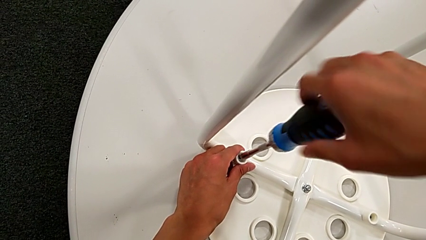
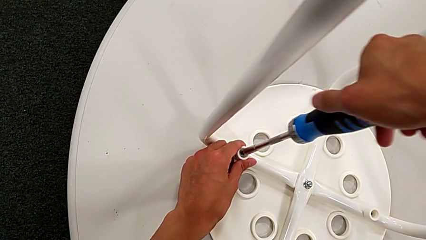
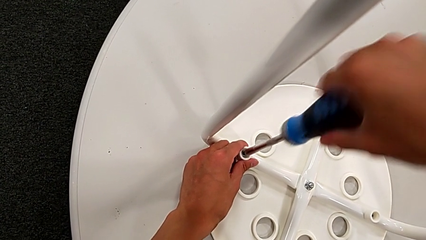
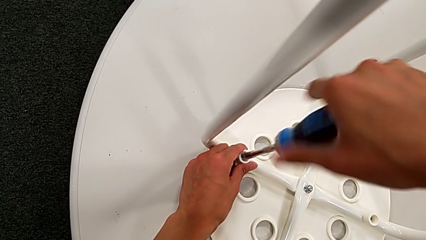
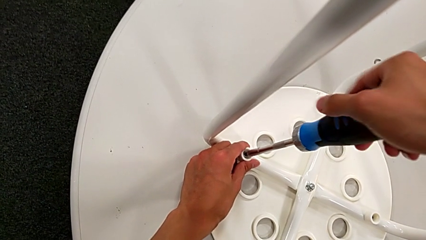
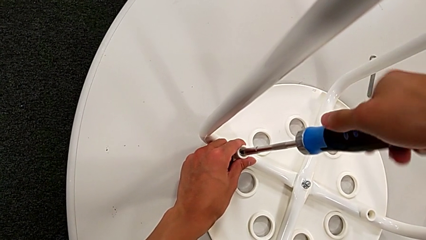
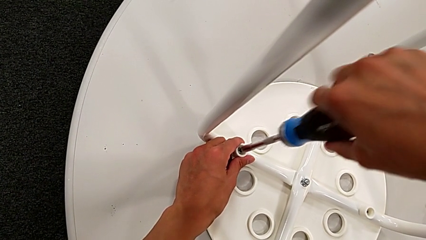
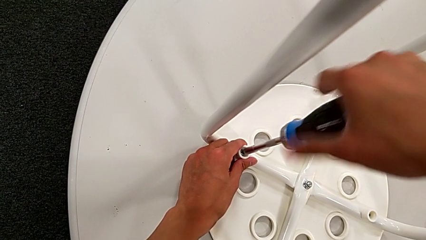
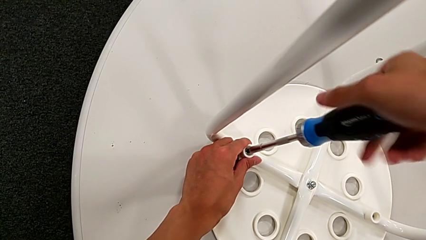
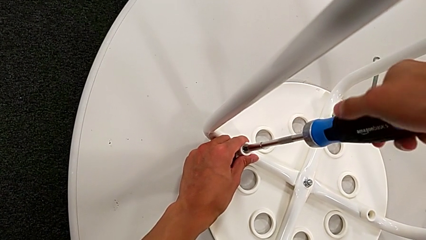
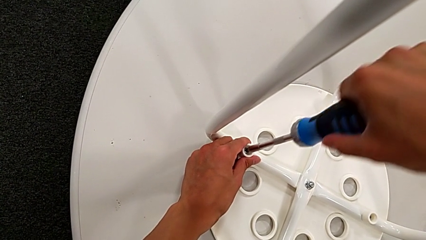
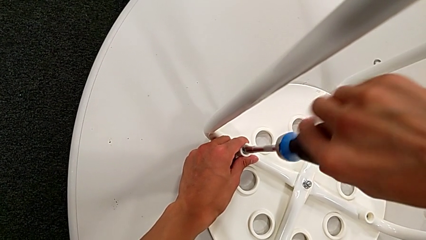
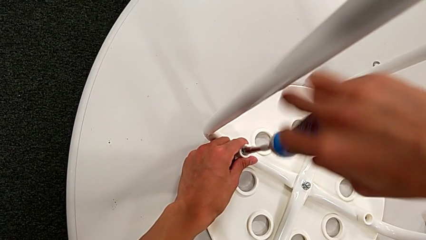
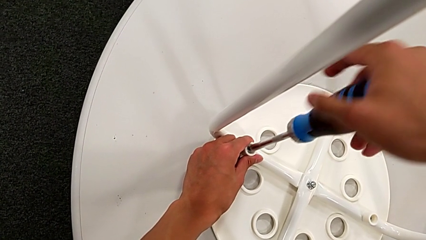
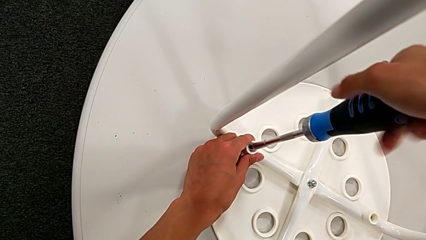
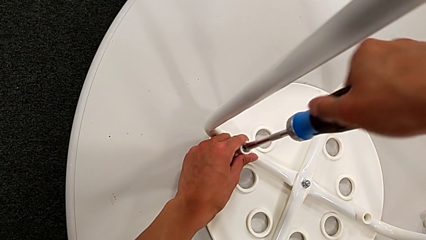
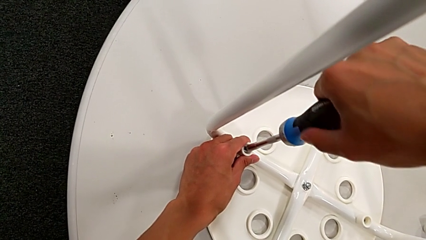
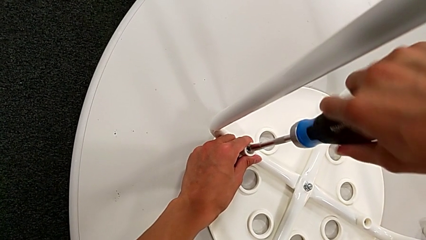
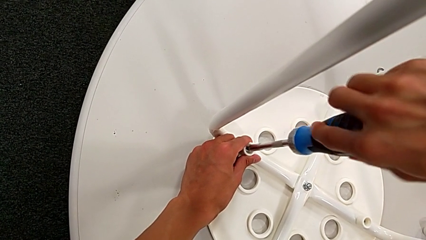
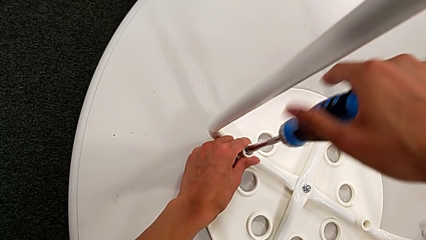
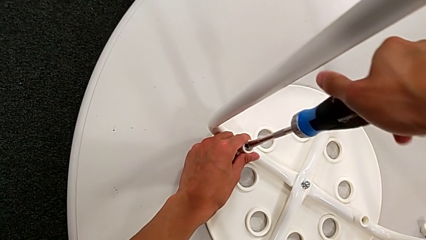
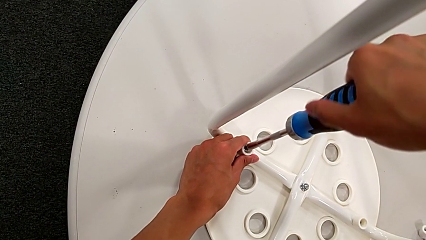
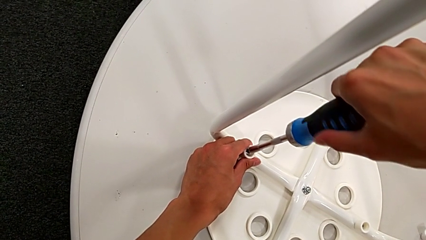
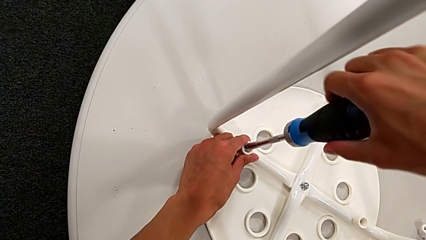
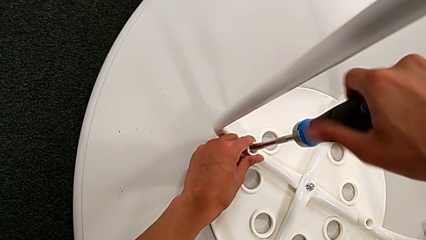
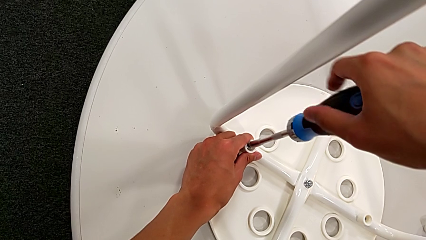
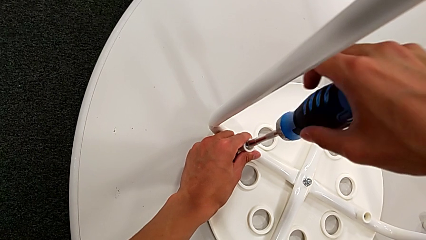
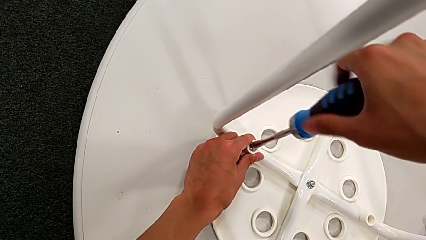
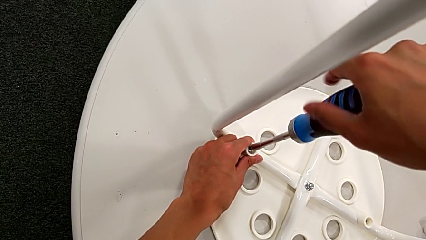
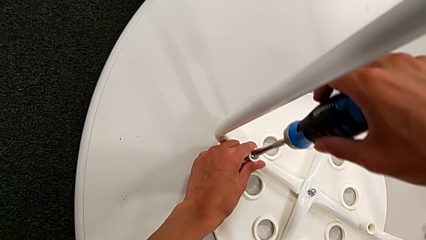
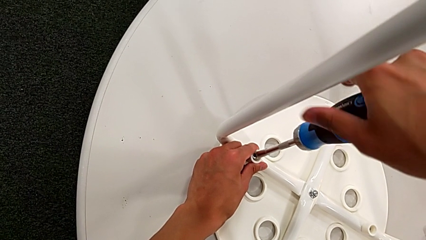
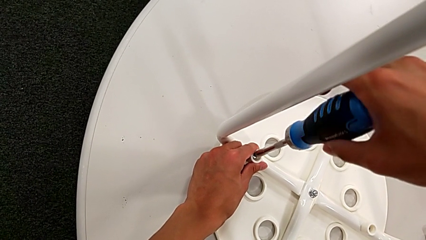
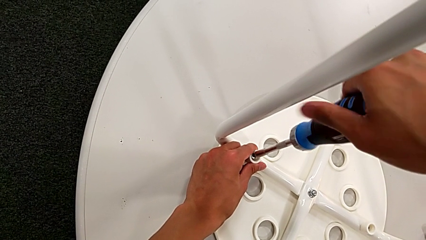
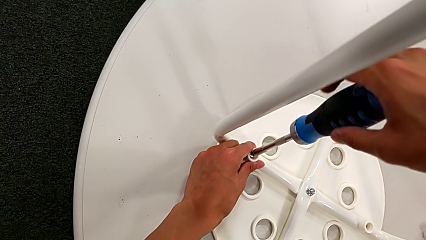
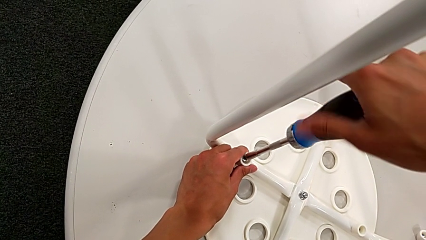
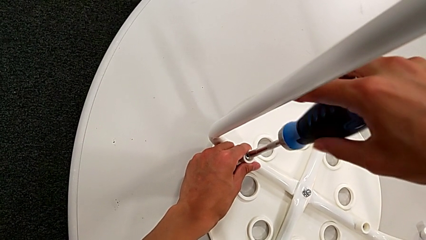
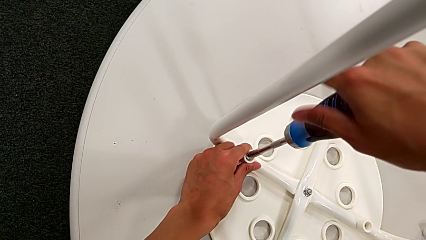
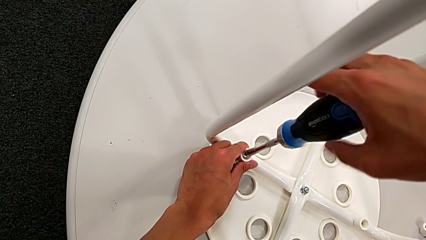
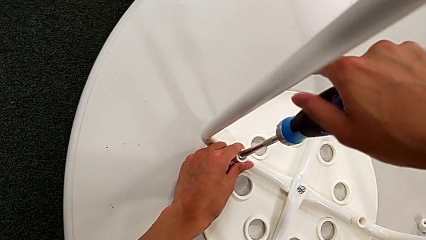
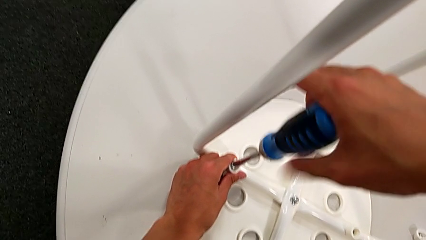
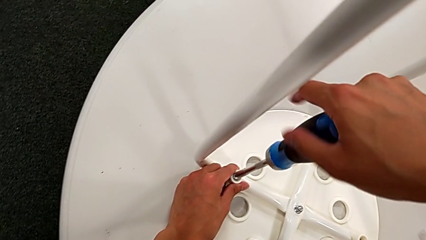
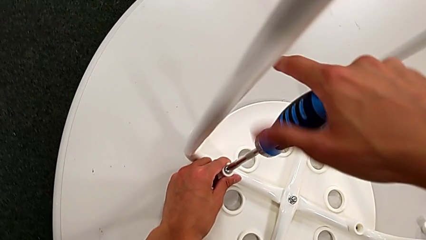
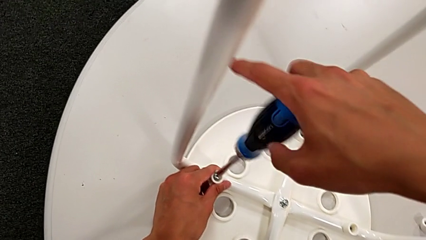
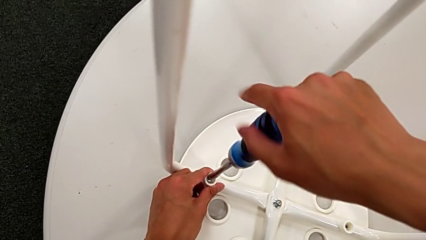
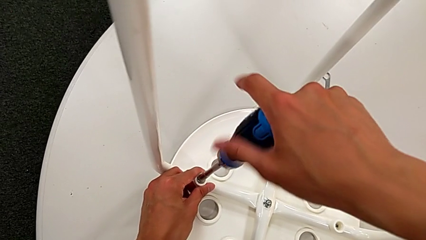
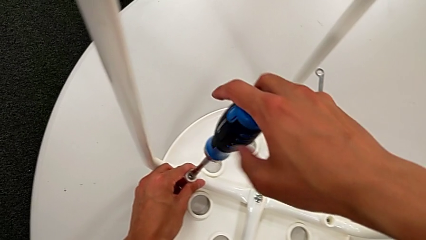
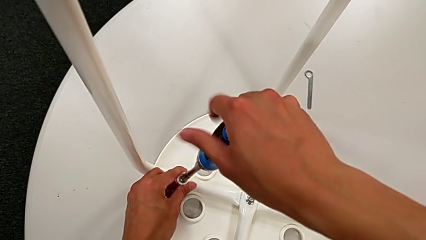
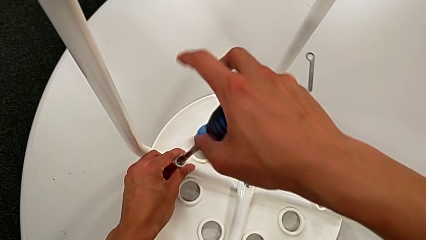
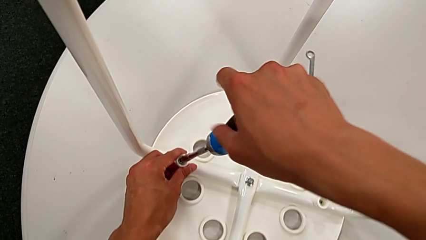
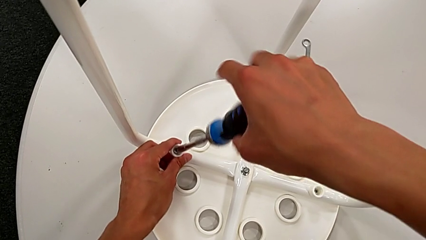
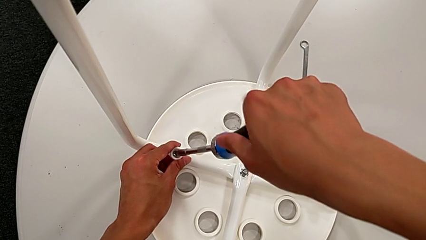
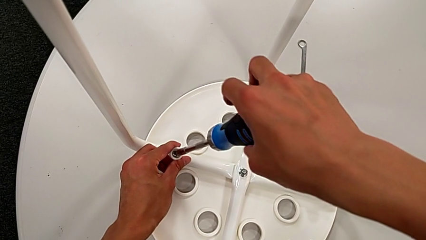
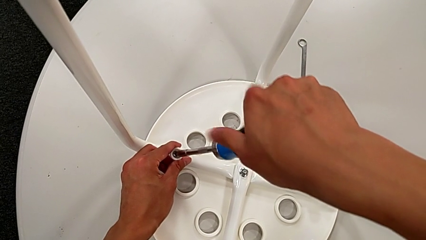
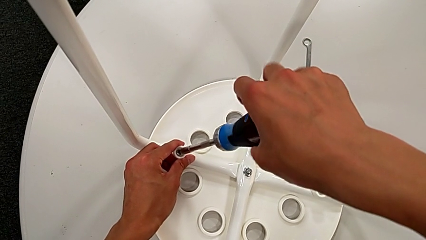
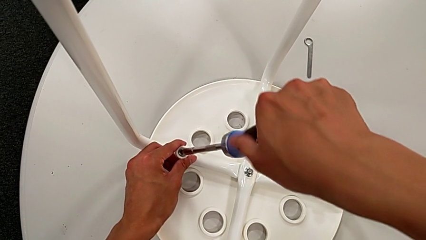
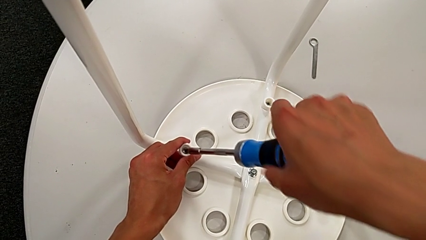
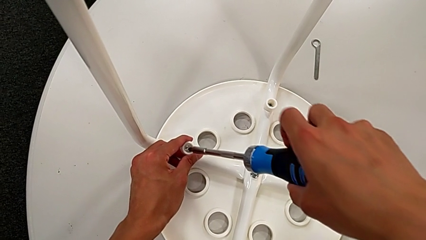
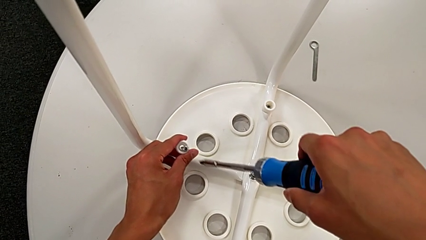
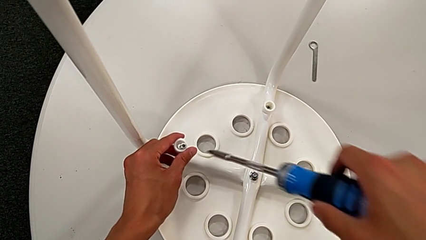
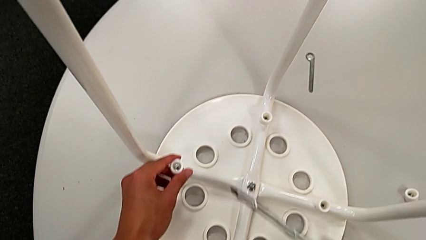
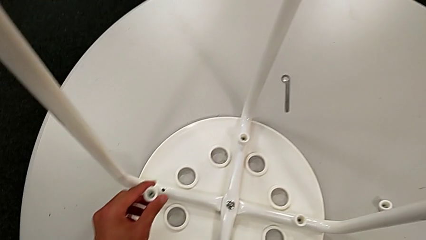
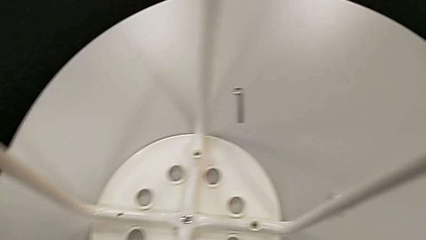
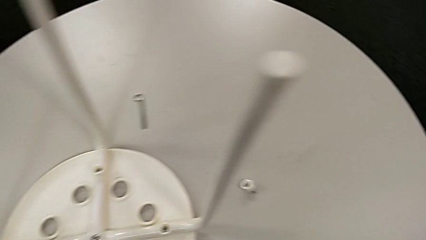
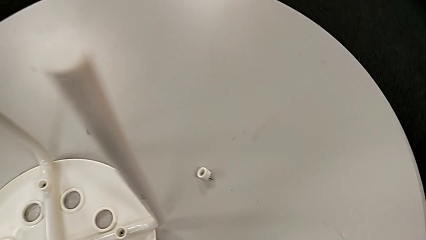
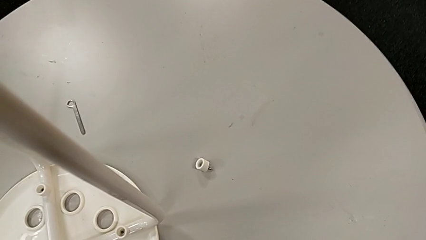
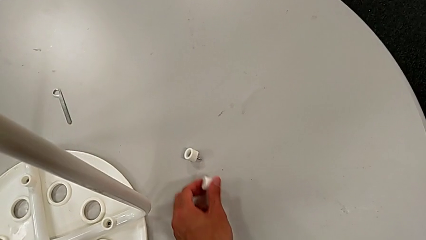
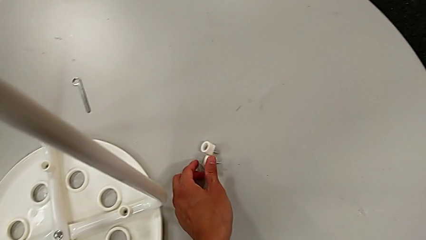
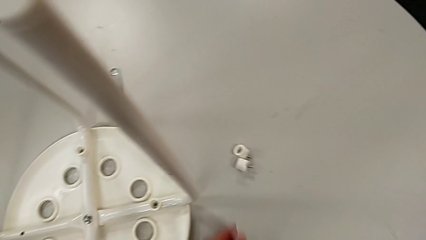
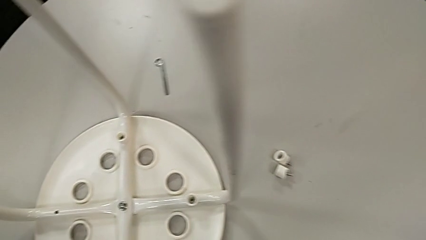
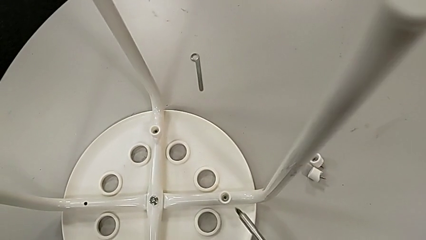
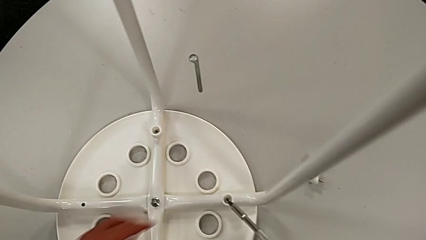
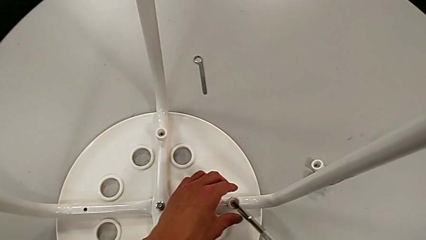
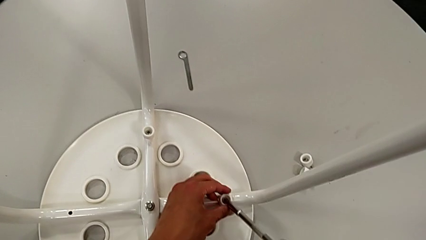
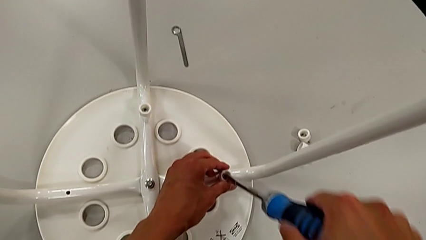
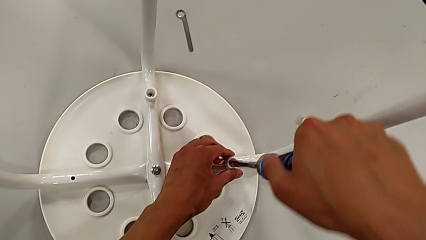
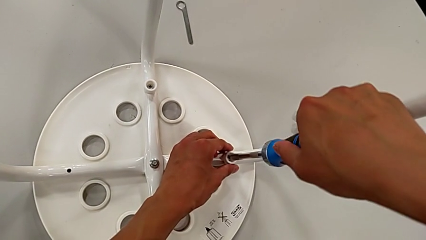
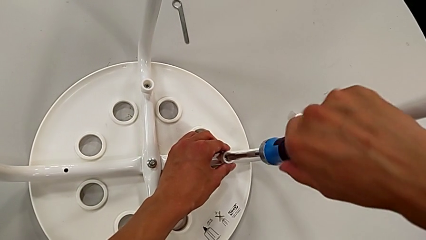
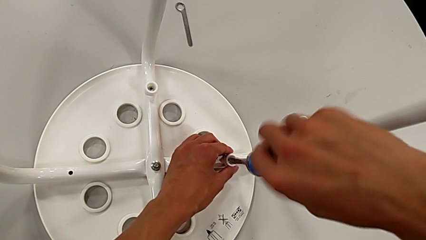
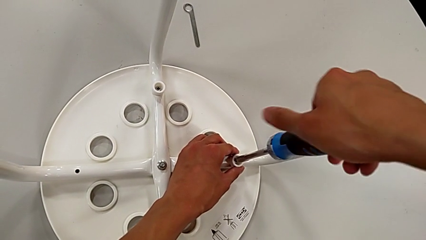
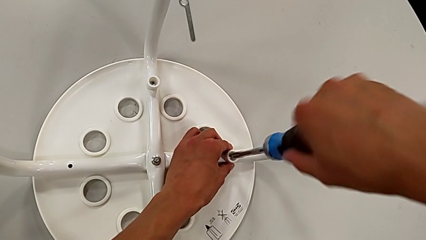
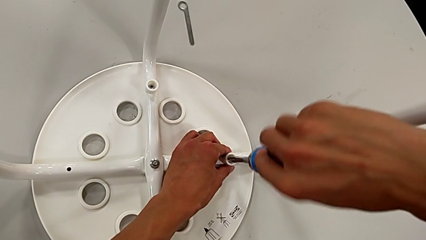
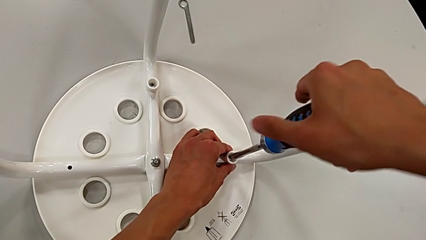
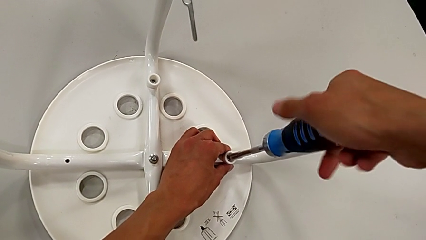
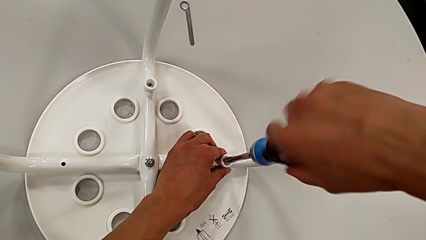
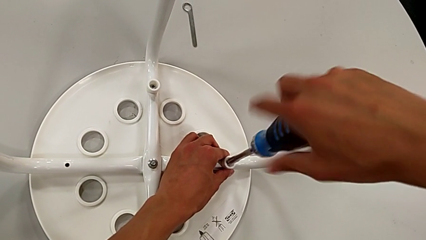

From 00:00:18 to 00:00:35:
The camera wearer is disassembling the seat. They keep unscrewing the screw, withdraw the screw, lift it, place it, approach it, insert the screwdriver and begin to unscrew the screw.
